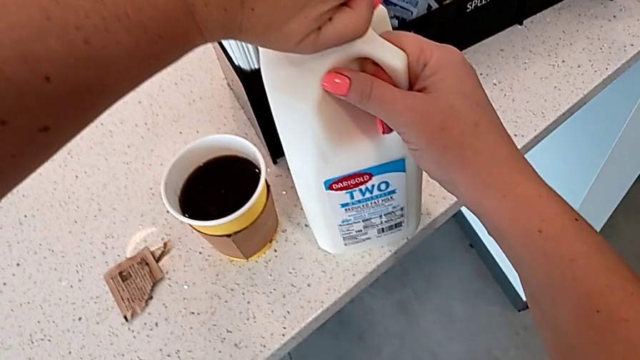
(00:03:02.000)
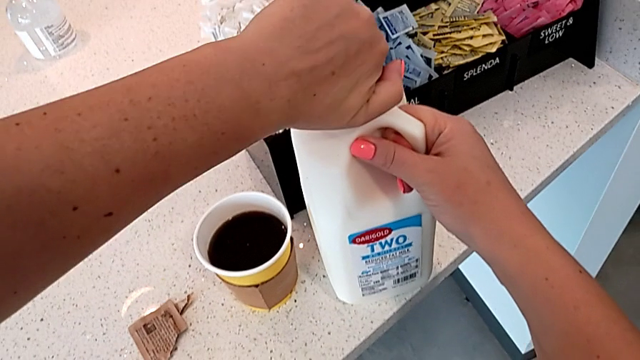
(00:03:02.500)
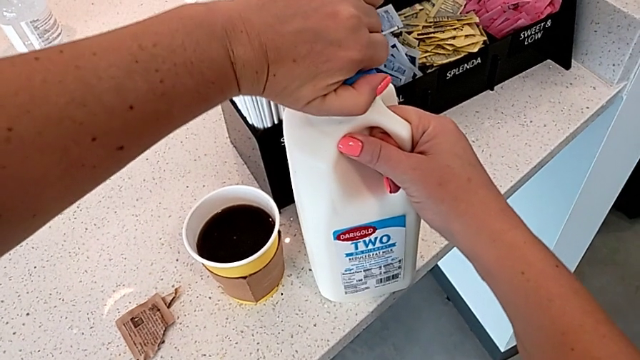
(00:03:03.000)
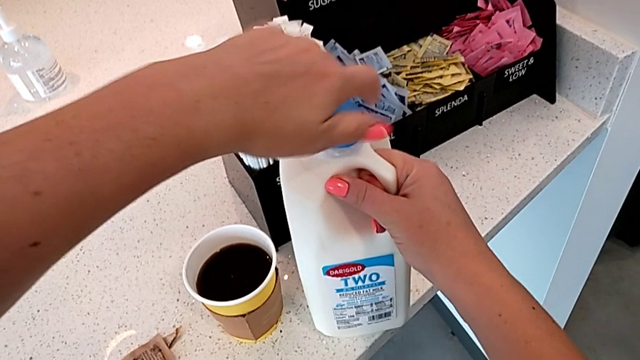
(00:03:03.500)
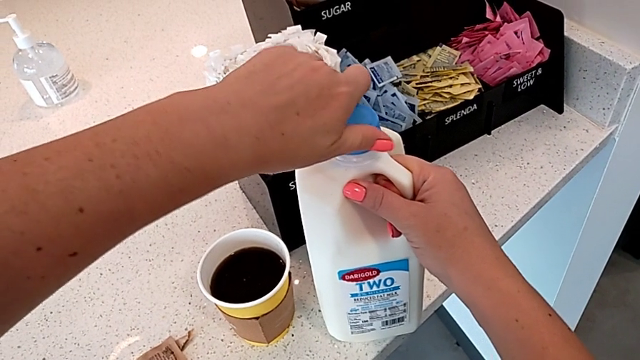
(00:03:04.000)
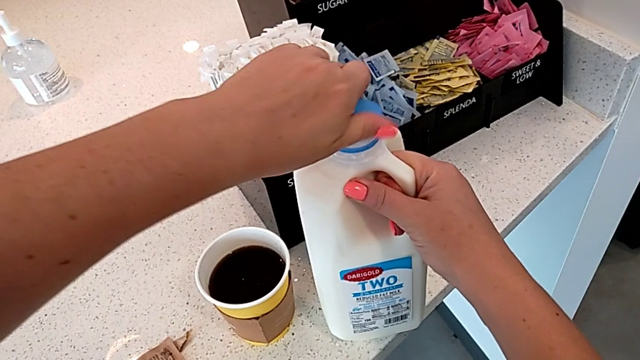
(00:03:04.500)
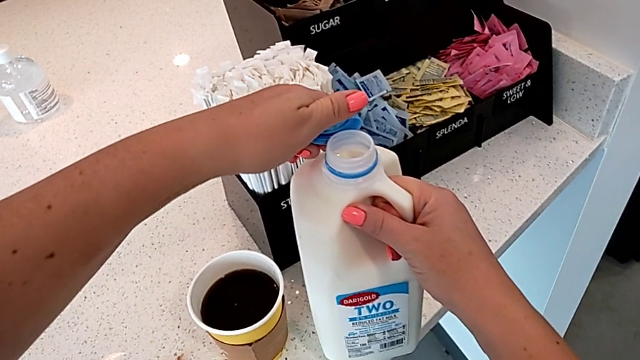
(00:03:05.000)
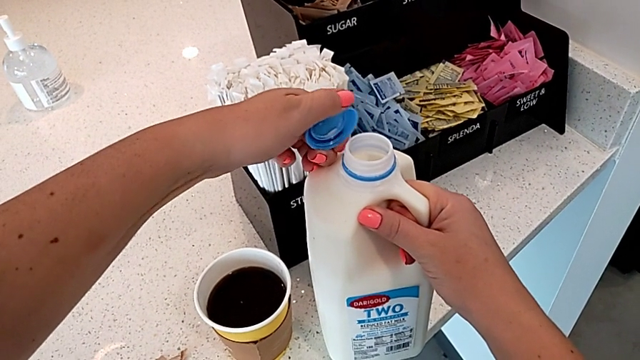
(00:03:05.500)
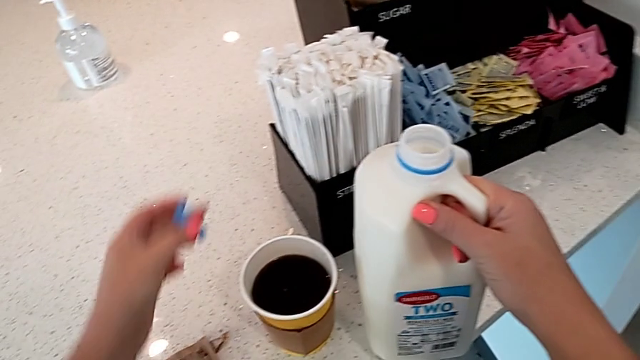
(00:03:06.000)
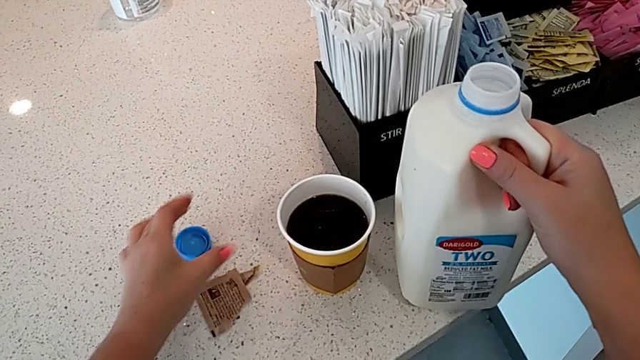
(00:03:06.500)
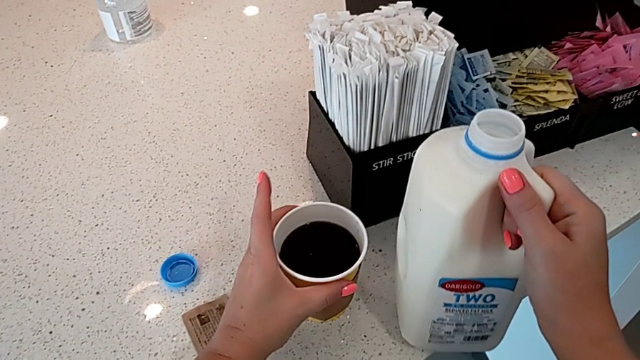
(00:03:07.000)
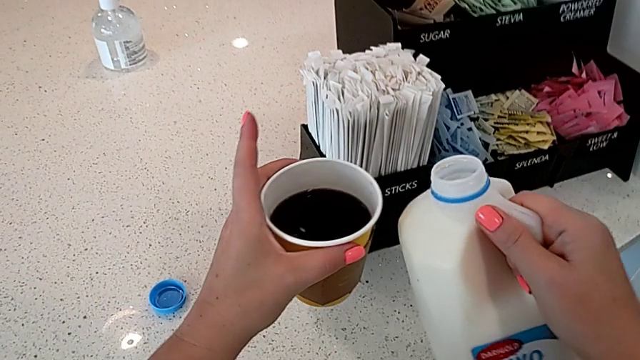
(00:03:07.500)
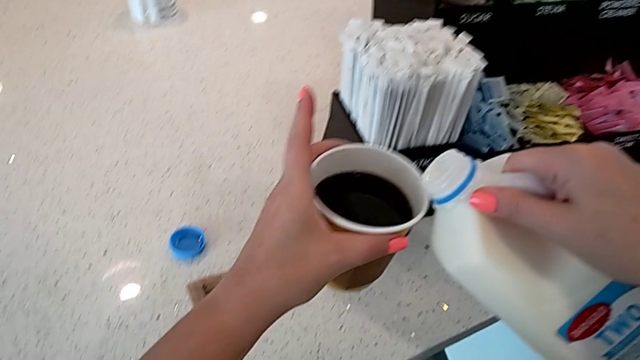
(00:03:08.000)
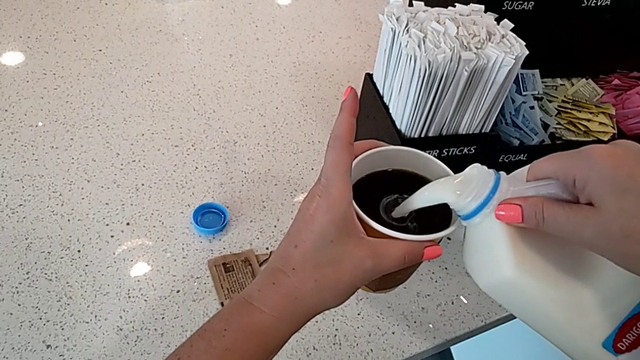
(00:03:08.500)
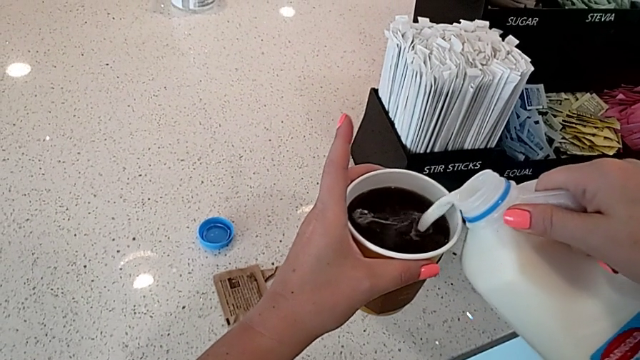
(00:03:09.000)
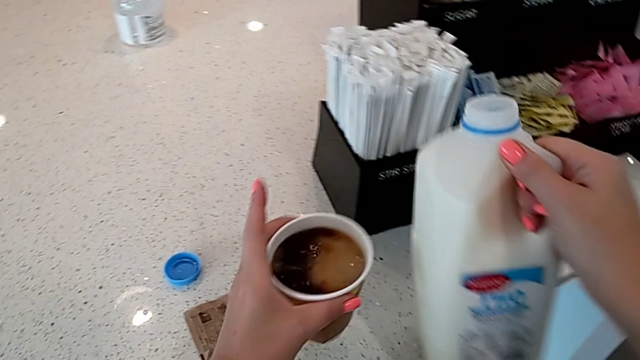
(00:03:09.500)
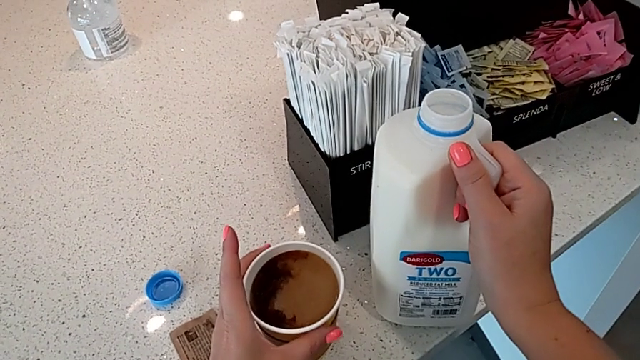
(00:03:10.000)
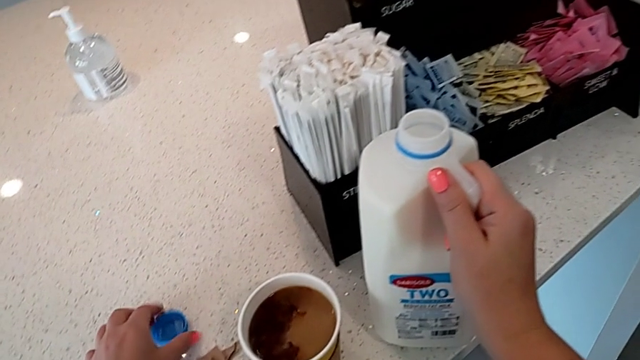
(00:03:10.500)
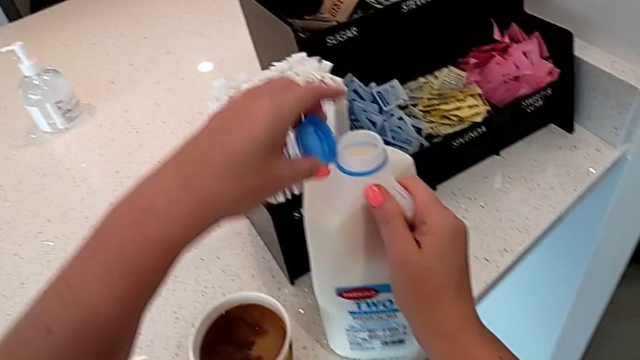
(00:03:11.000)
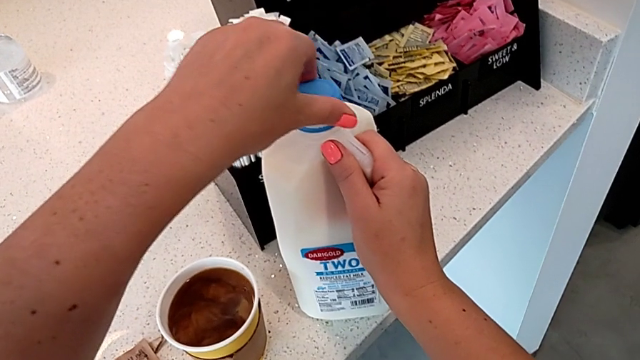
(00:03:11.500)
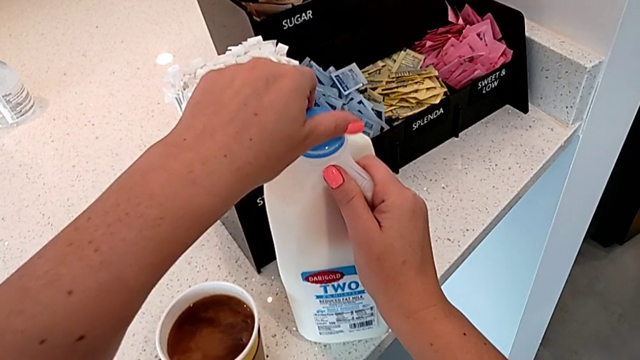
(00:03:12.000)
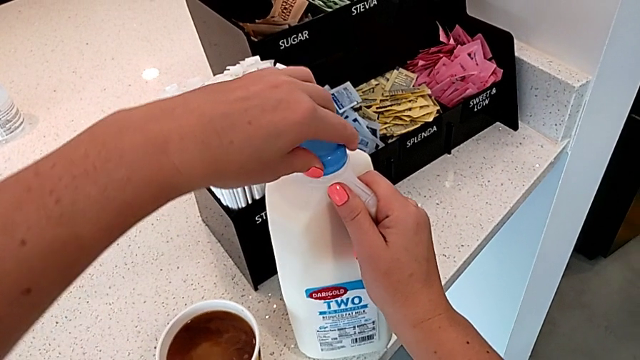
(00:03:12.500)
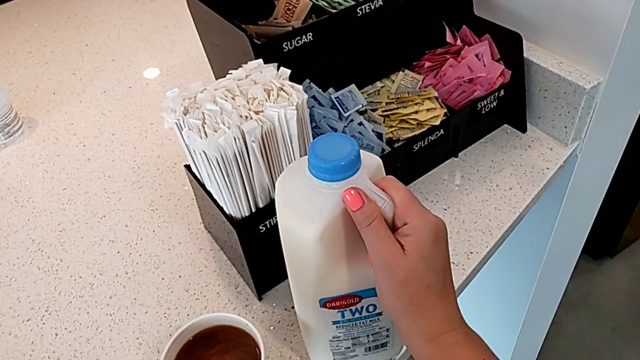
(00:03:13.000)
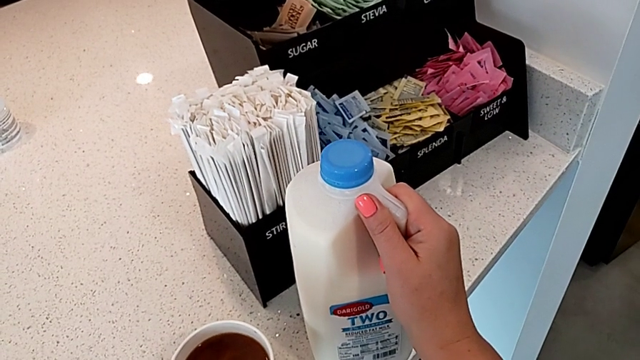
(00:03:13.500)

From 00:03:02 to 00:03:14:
The camera wearer is adding milk to their coffee. They open the lid, place it, grab the coffee, load the milk, place it with the right hand, place the coffee with the left hand, grab the lid and close it.

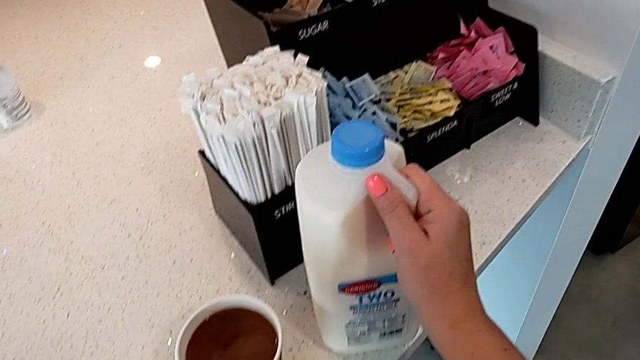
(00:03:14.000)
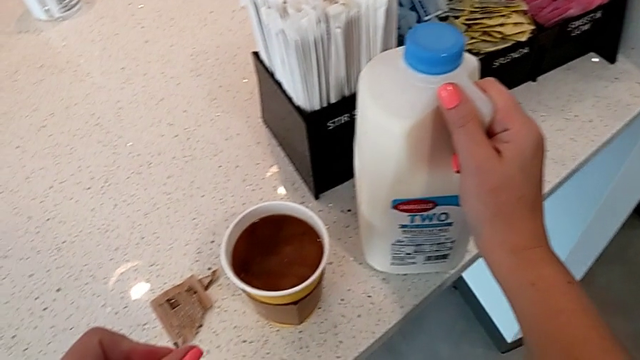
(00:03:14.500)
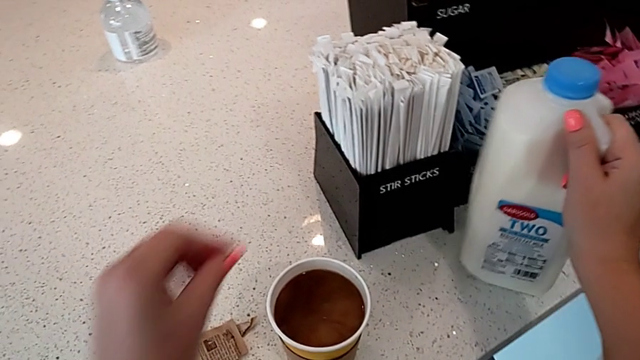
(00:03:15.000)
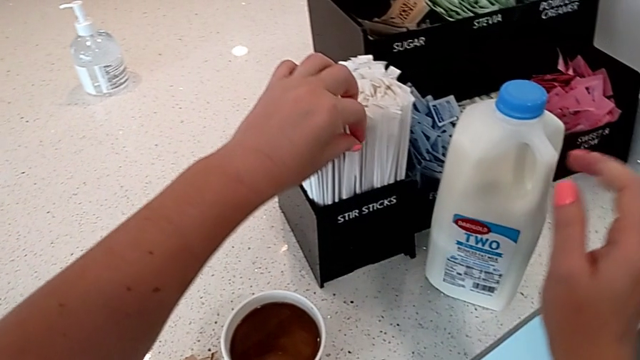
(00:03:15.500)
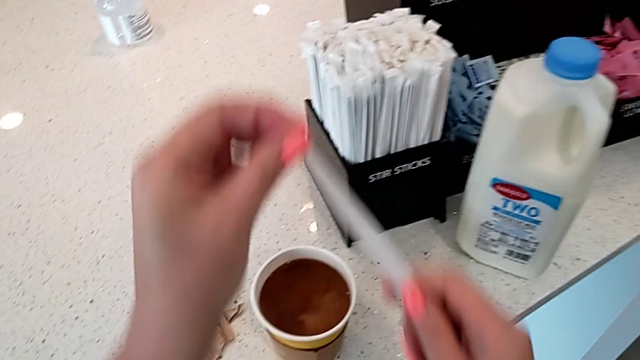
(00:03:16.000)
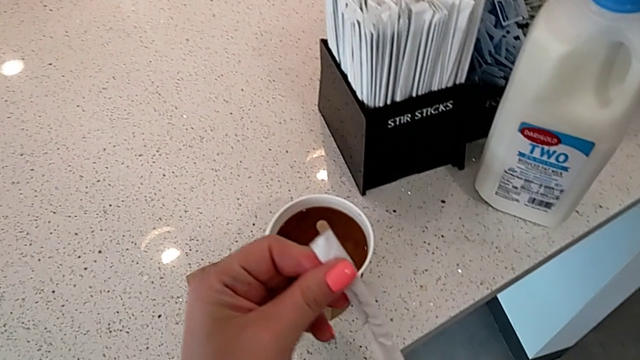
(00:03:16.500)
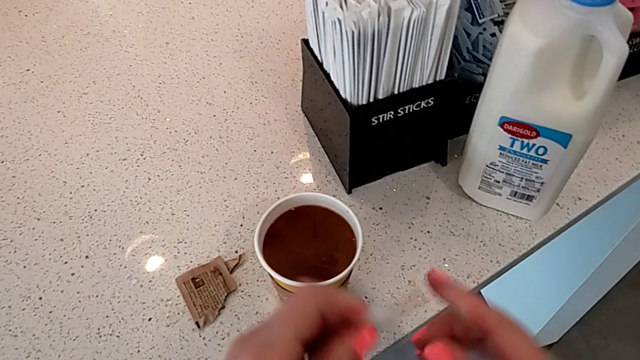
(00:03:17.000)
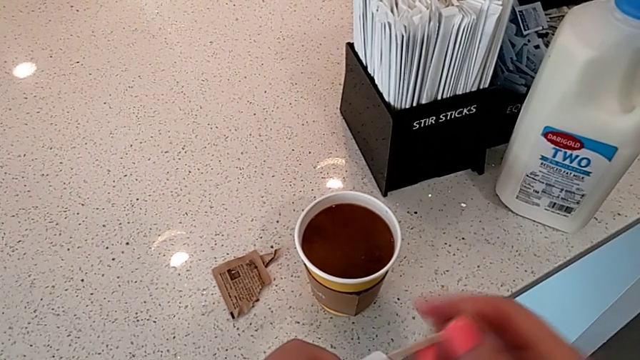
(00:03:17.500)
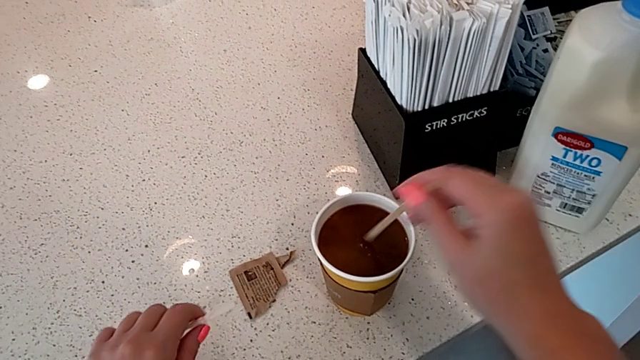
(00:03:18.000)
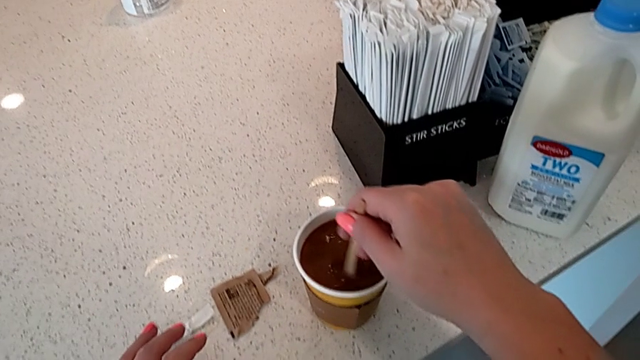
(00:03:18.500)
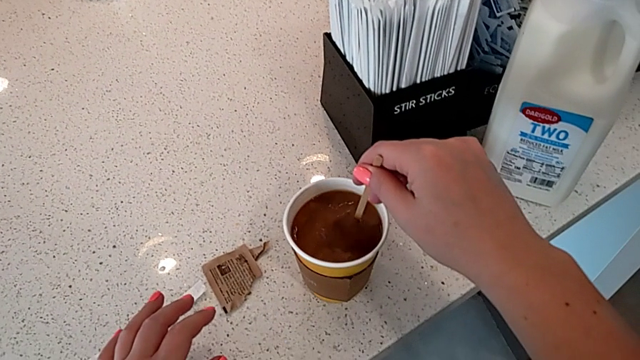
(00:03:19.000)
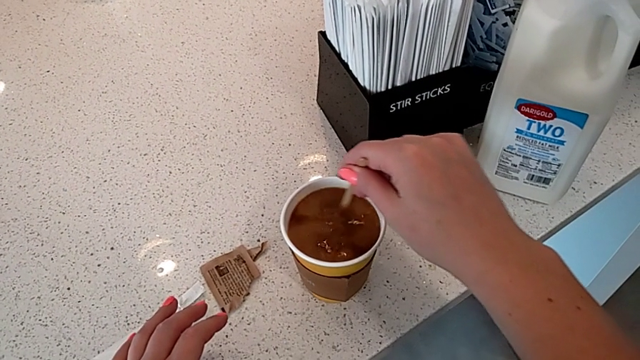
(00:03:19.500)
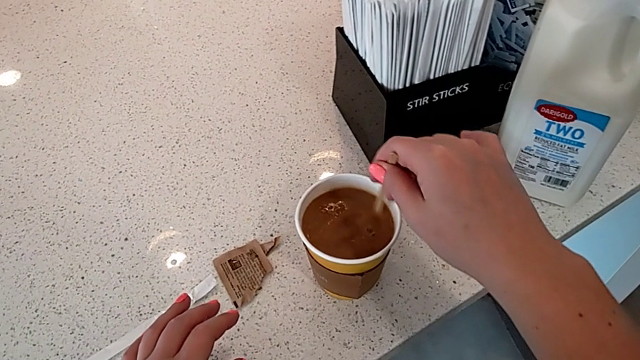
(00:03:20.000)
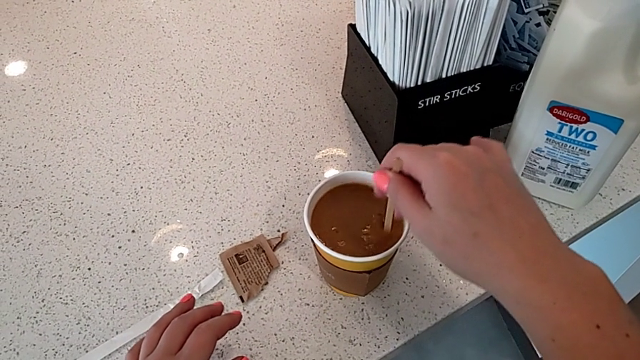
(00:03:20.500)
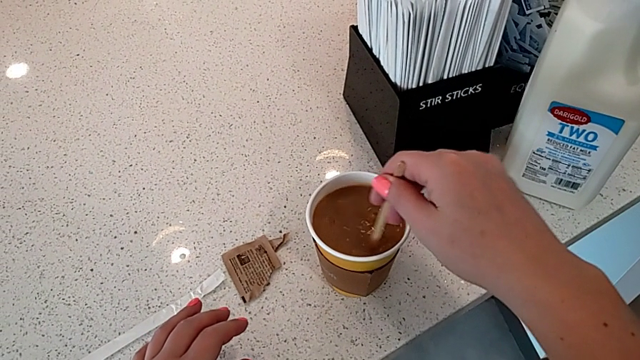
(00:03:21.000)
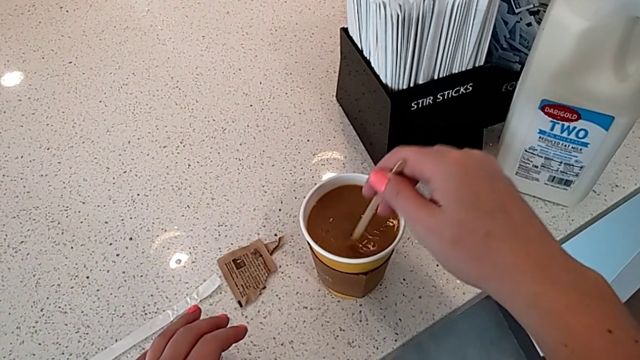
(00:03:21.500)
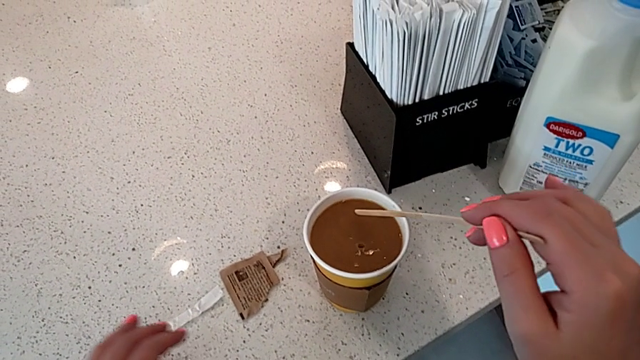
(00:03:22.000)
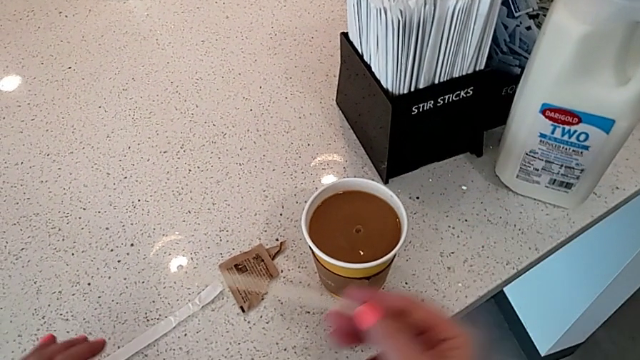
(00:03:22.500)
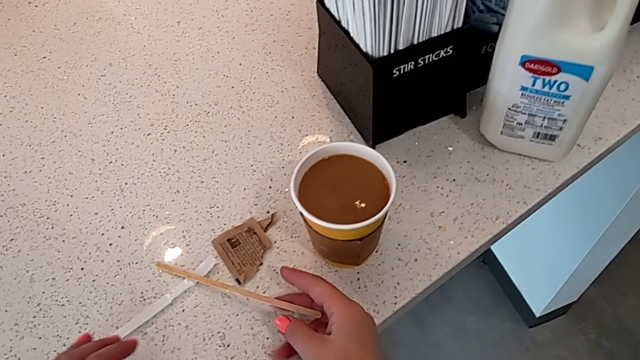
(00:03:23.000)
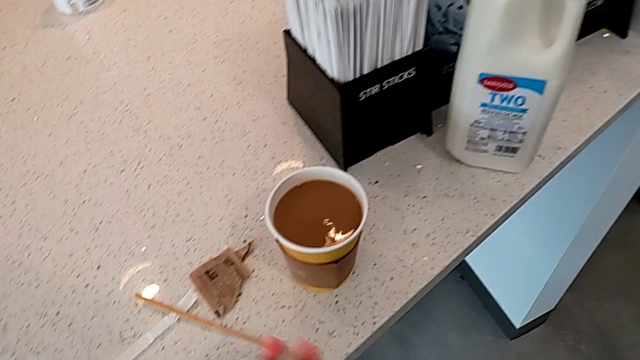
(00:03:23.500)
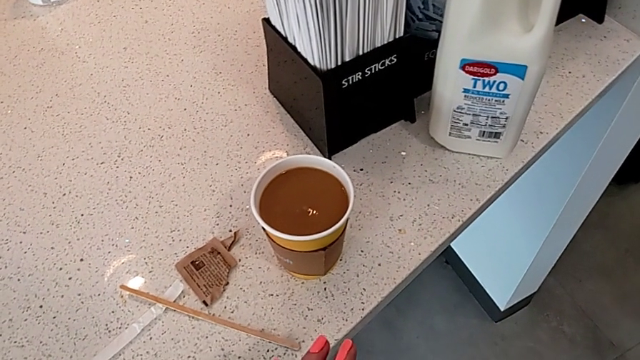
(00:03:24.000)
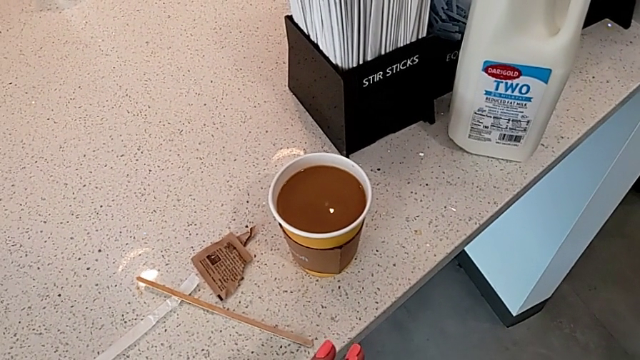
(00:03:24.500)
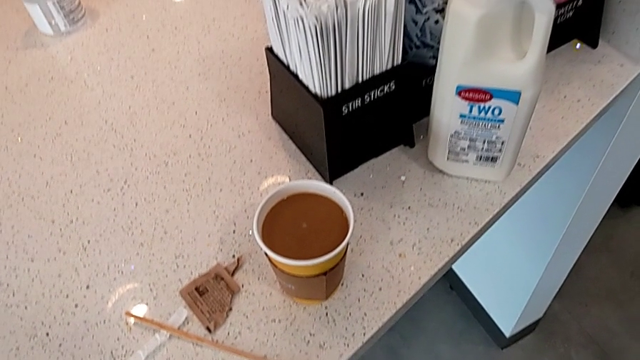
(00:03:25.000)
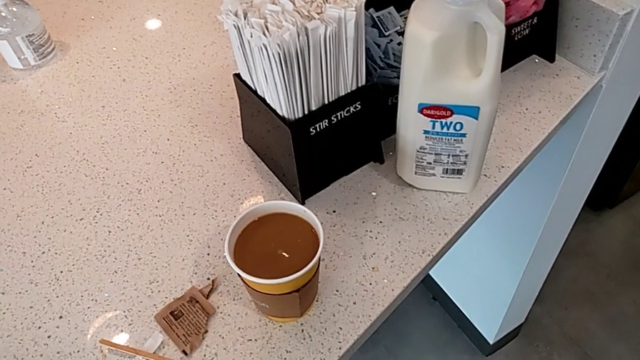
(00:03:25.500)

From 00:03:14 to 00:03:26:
The camera wearer is adding milk to their coffee. They slide the milk with the right hand, grab the stir stick with the left hand, open it, withdraw it, stir the milk, withdraw the stir stick and place it.
